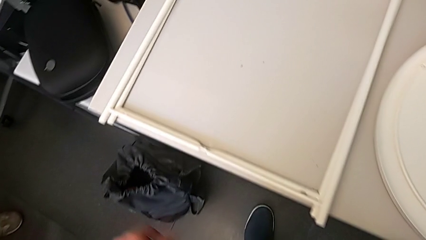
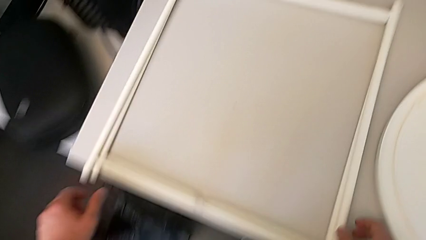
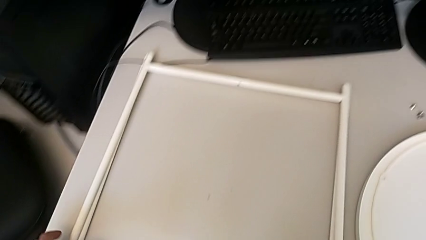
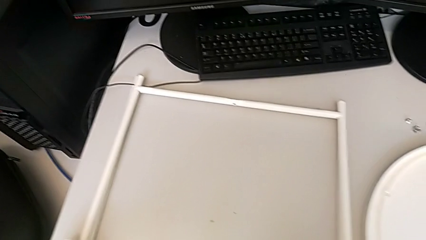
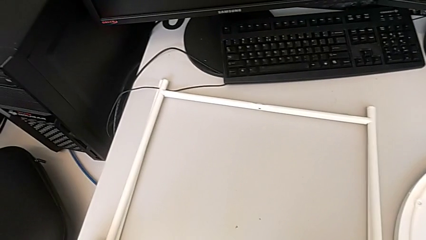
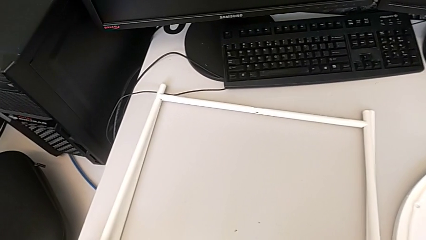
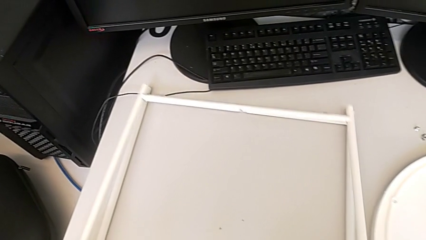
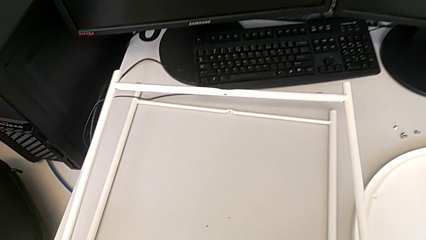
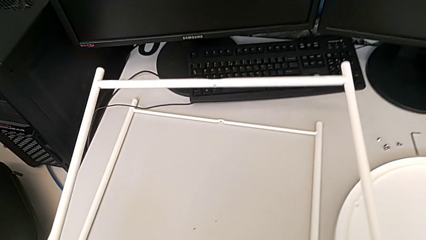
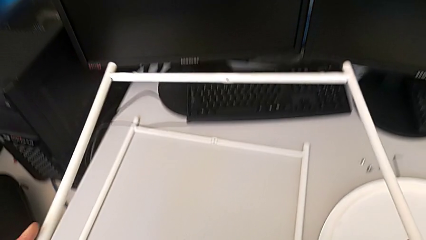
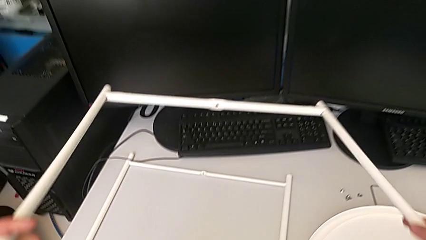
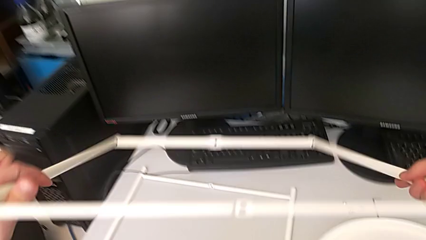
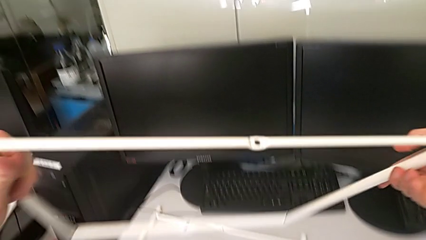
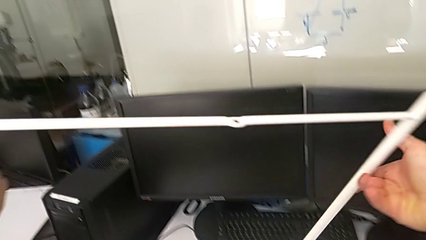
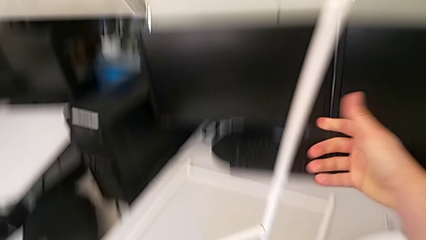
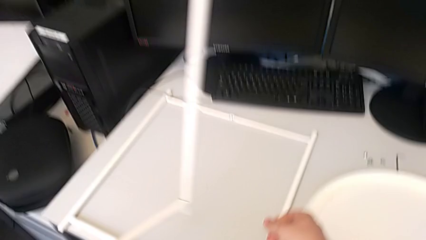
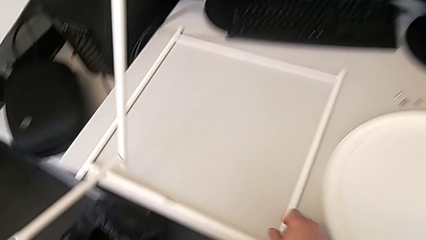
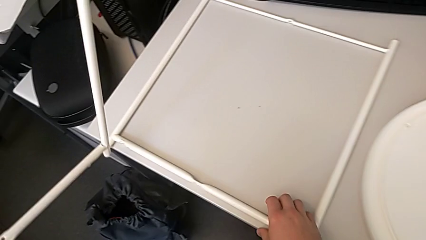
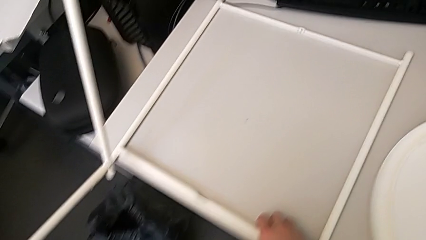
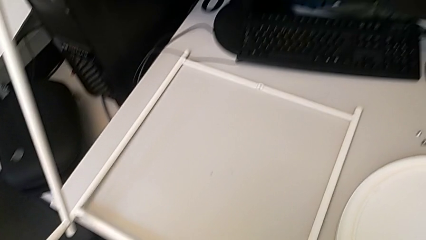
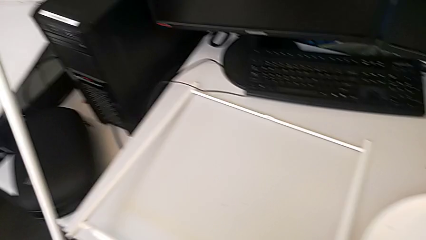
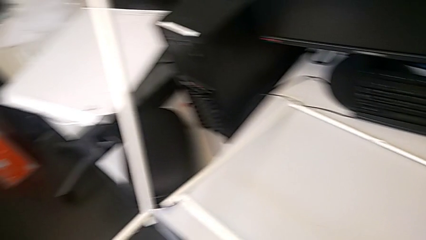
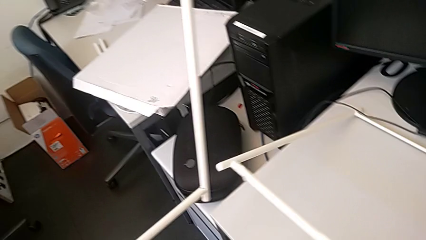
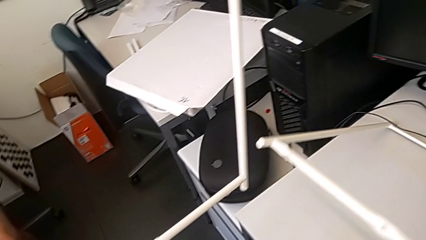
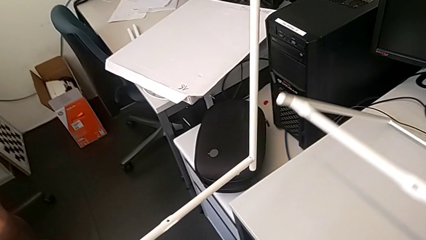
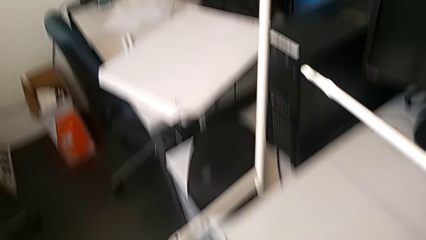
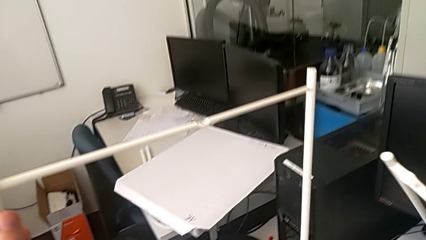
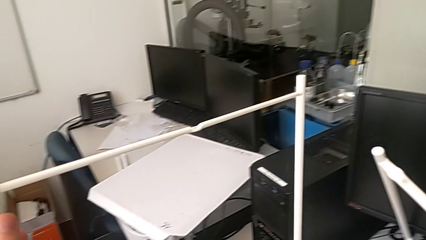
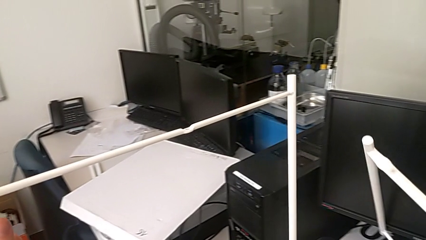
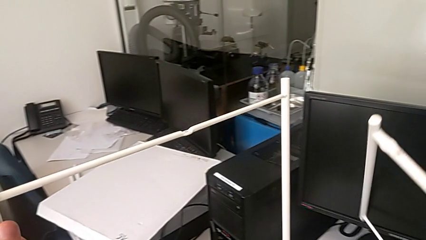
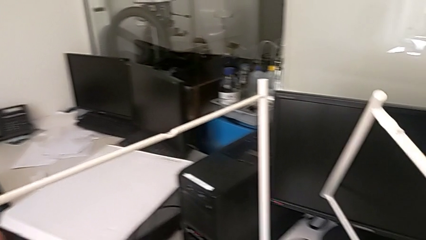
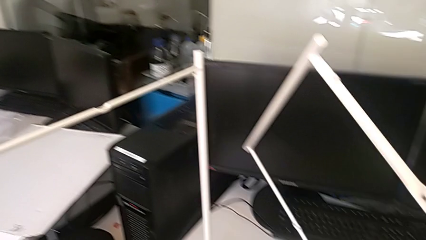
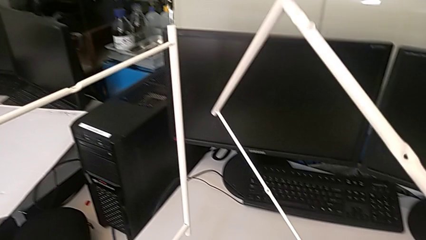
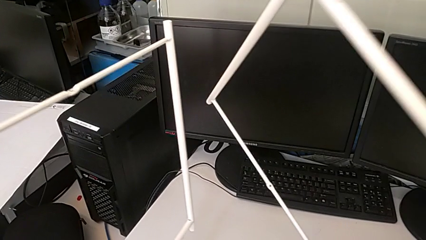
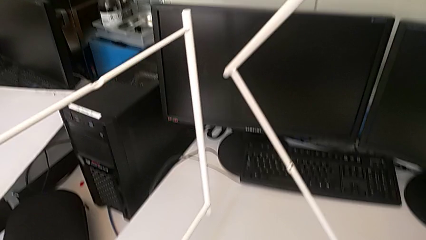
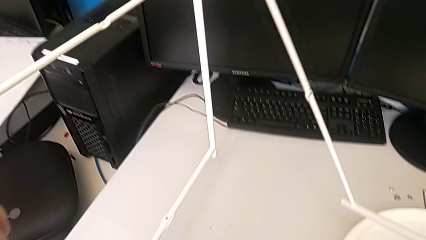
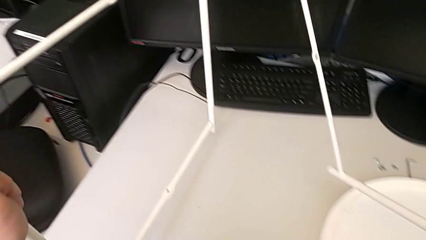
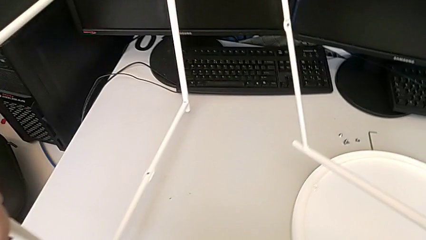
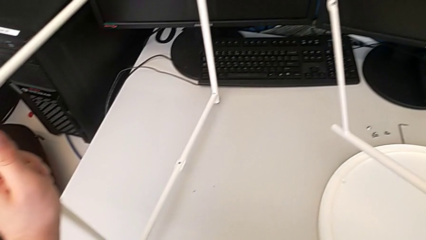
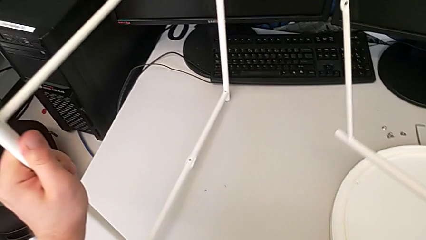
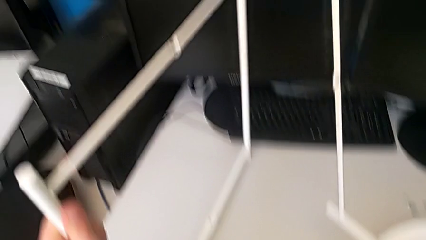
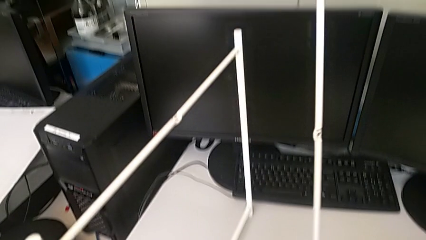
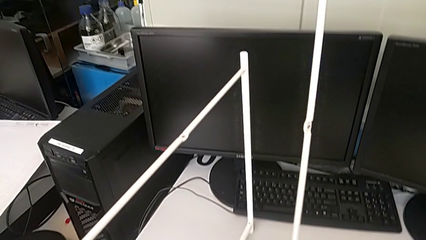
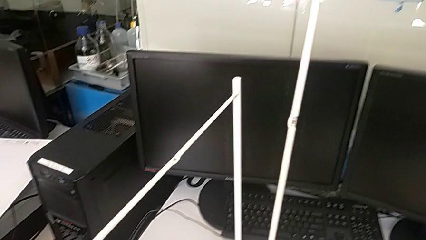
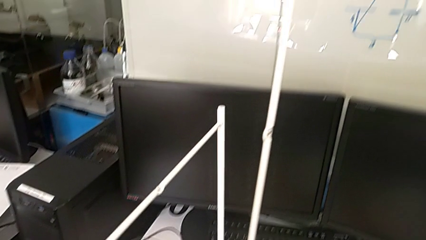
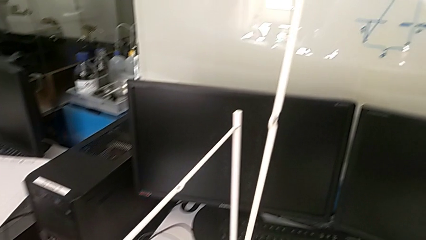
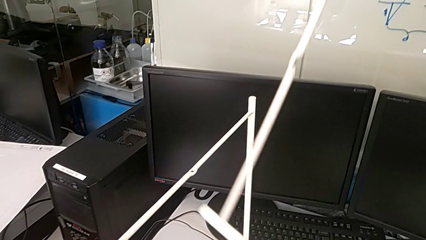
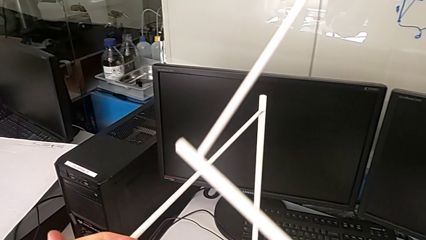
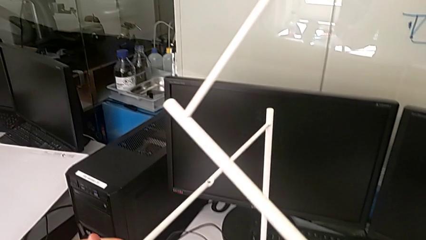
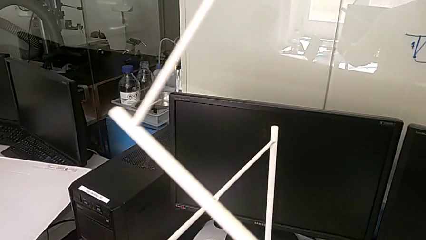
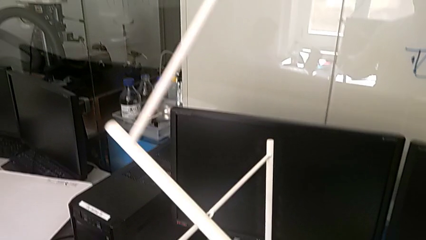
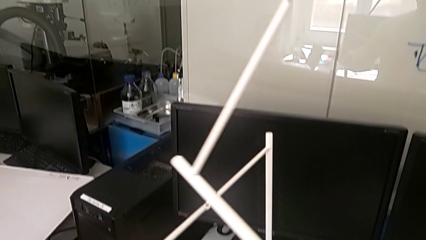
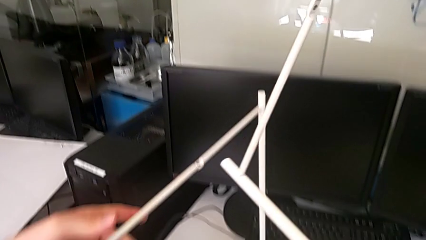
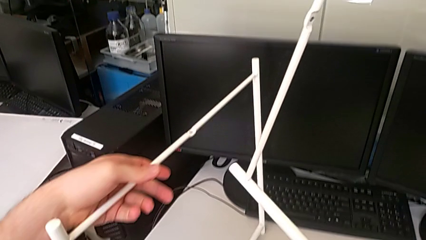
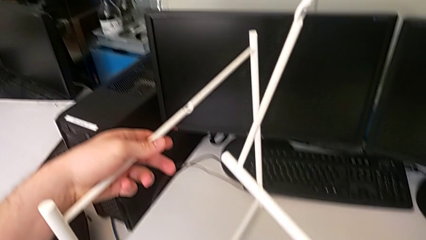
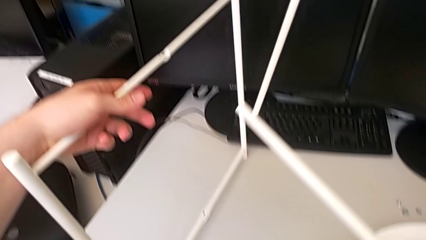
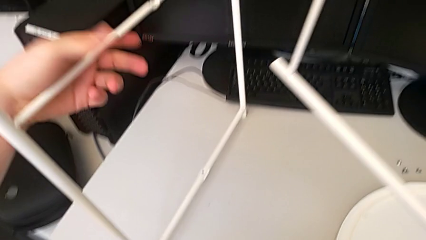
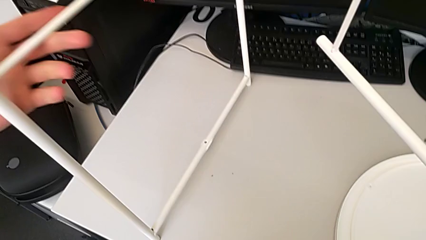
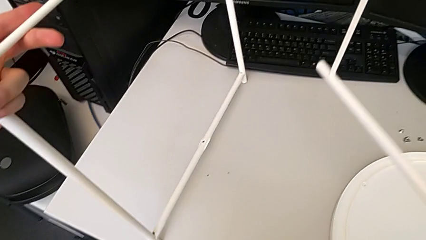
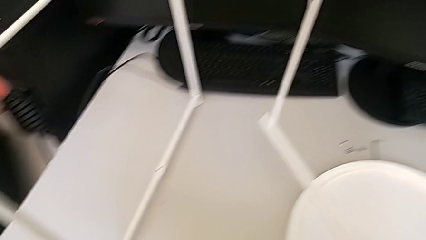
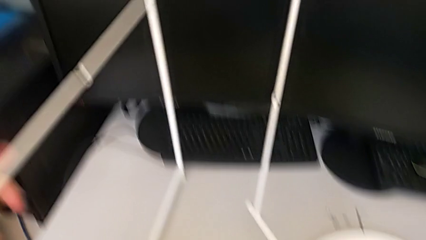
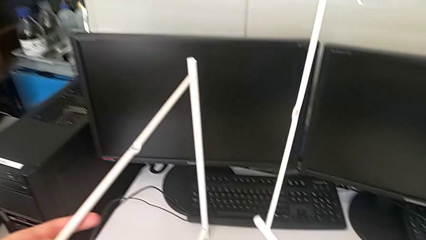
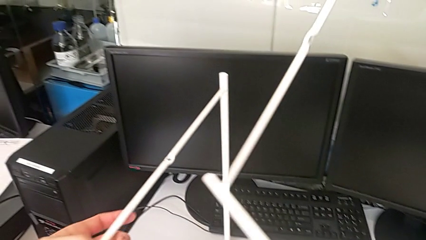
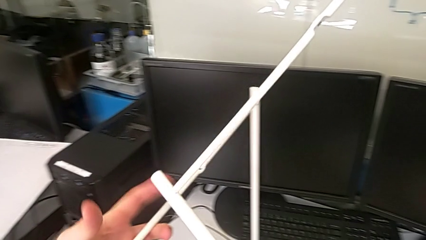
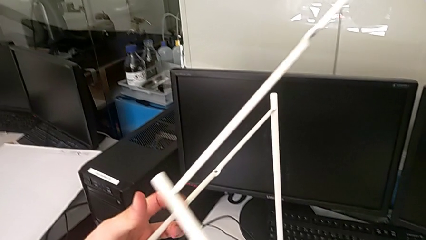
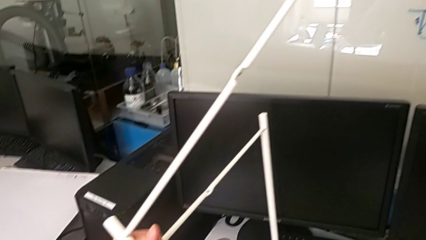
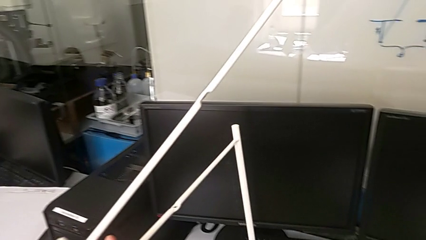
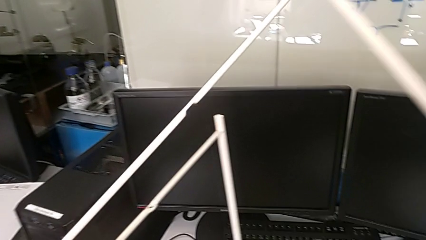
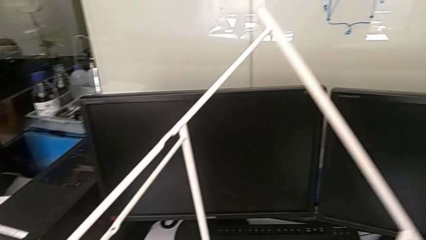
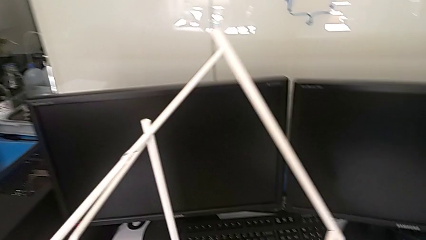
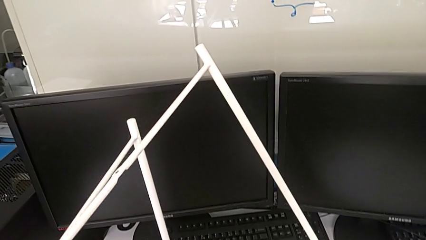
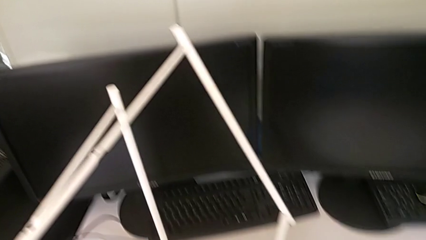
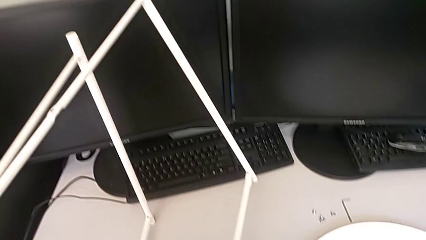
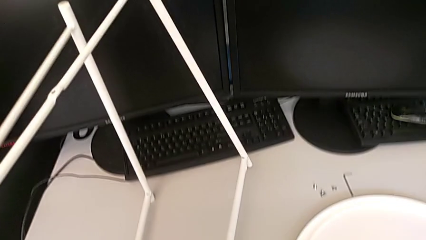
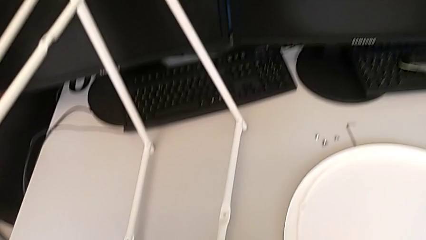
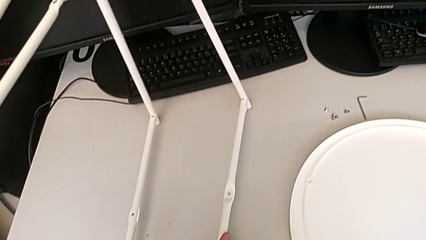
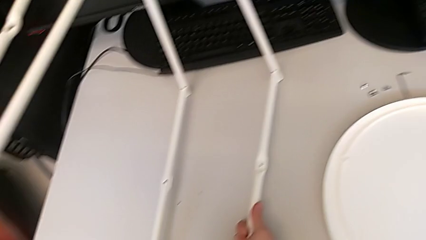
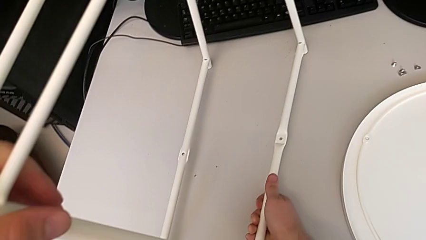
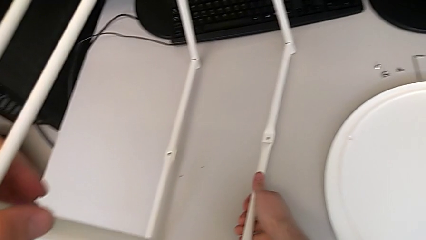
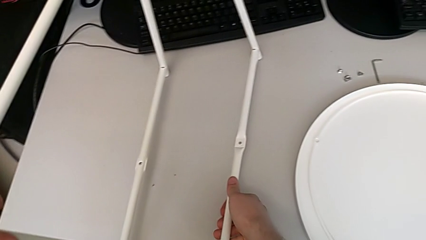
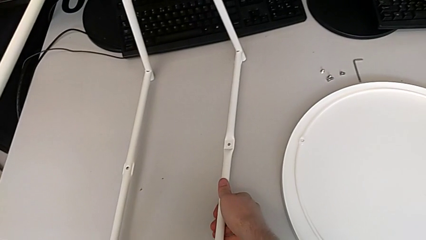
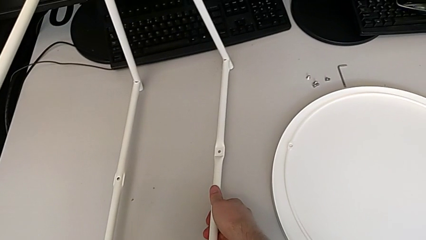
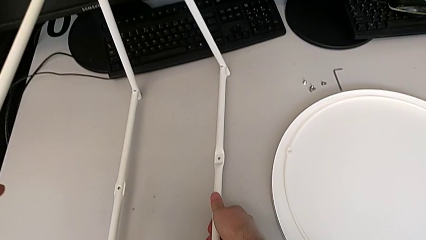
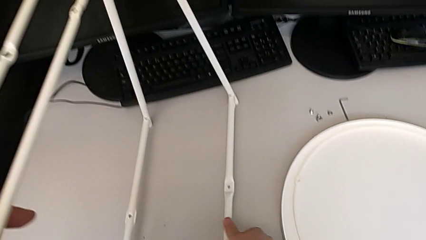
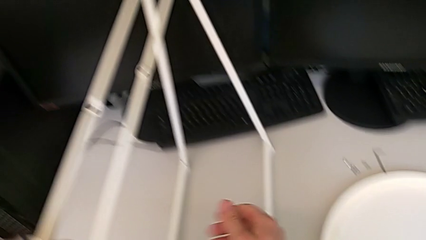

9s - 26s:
The camera wearer is assembling the legs. They grab the leg, rotate the first leg, grab the second leg, place the first leg, inspect the leg, rotate the second leg and place it.
